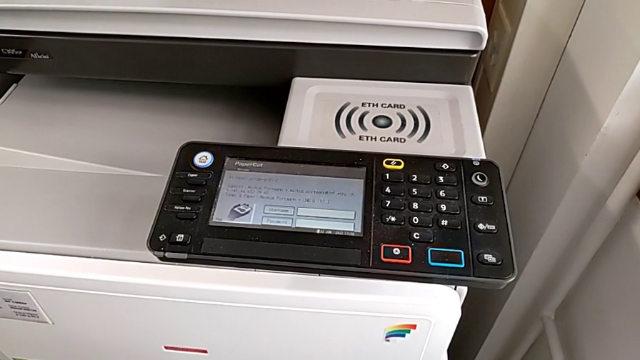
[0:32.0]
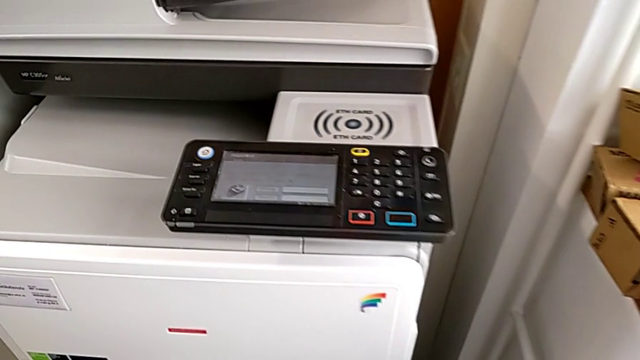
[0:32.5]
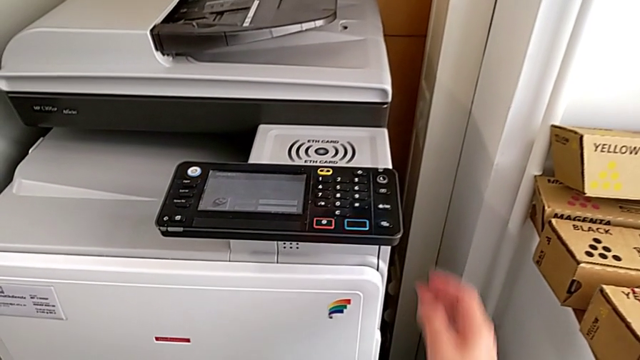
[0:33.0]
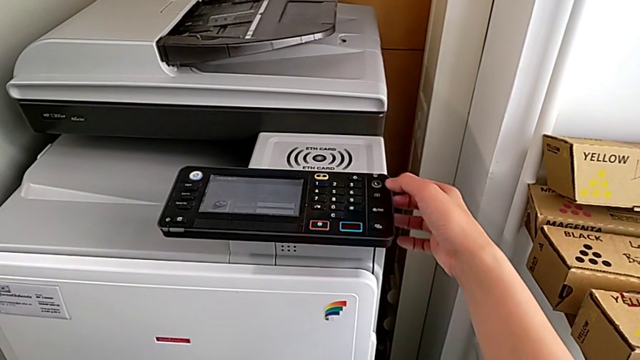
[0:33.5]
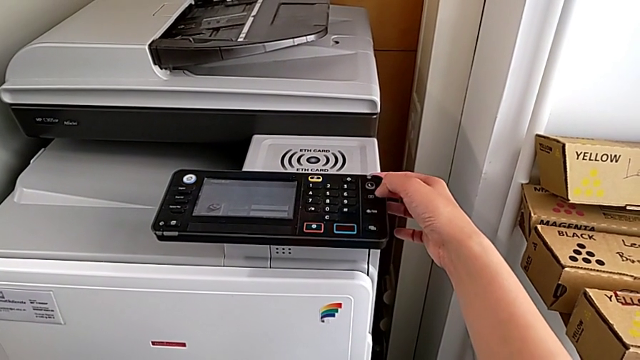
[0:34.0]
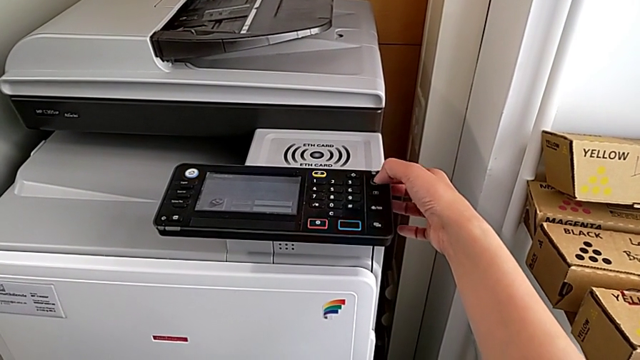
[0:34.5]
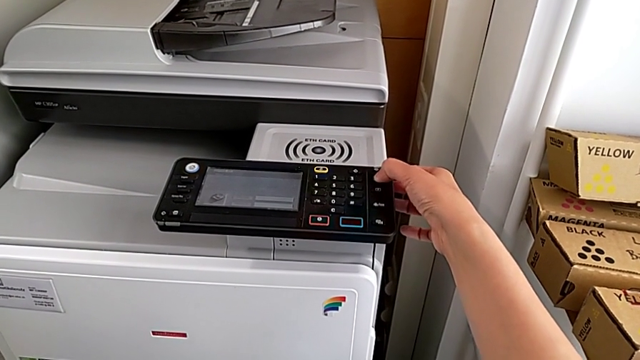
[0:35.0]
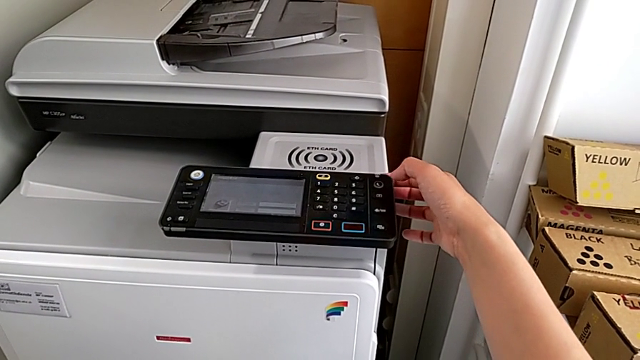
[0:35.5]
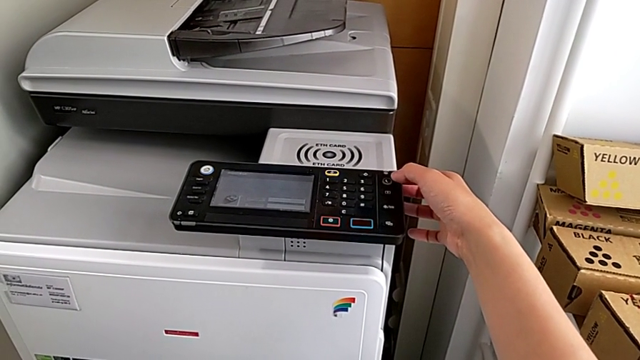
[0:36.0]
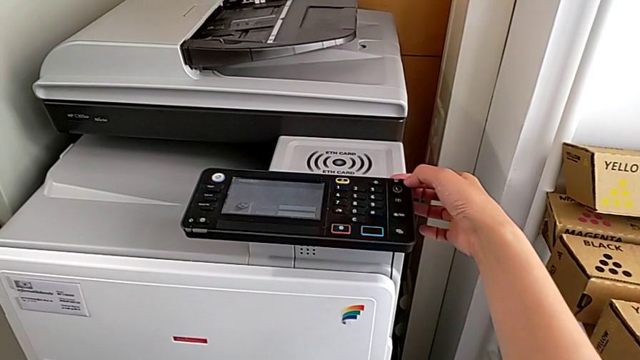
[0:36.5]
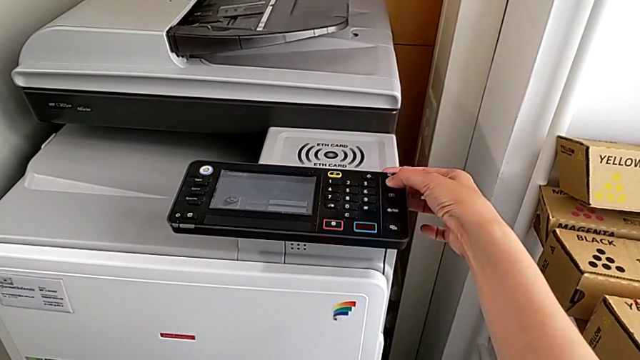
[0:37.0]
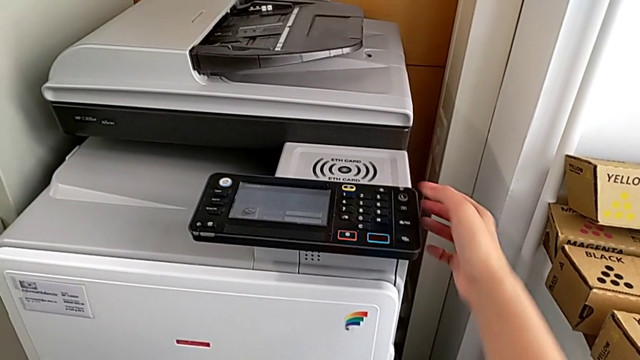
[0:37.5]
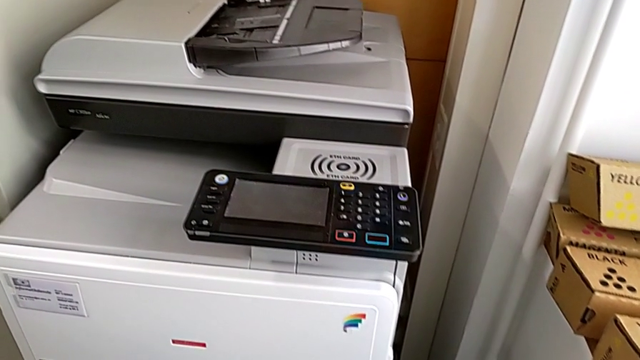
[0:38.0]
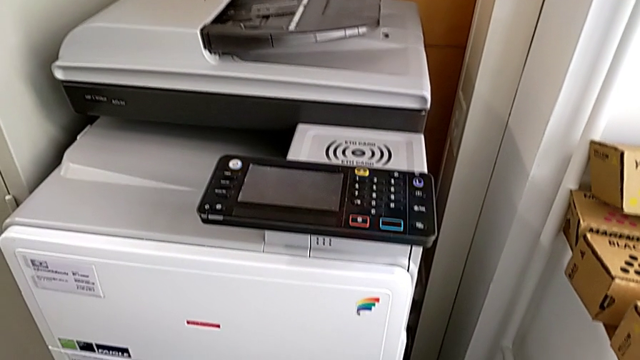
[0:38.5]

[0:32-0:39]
The camera wearer turns off the printer. They wrongly press the purple button, pressing it shortly, and press the purple button.

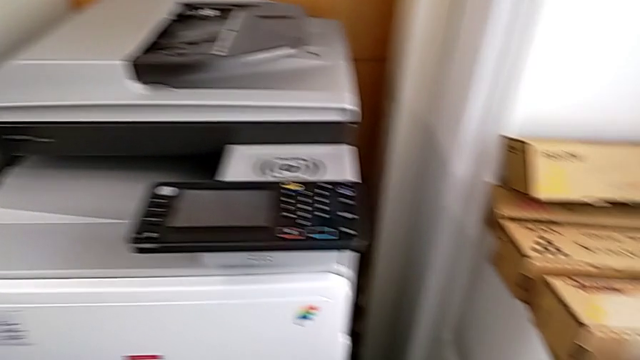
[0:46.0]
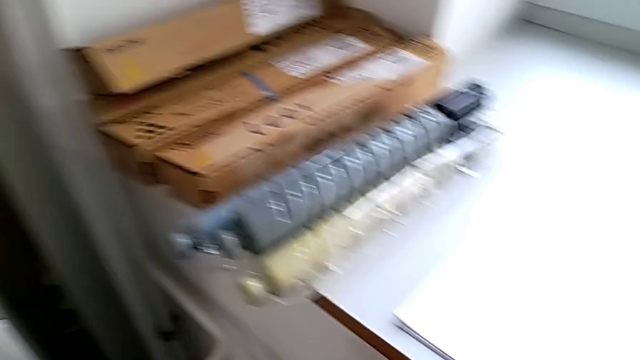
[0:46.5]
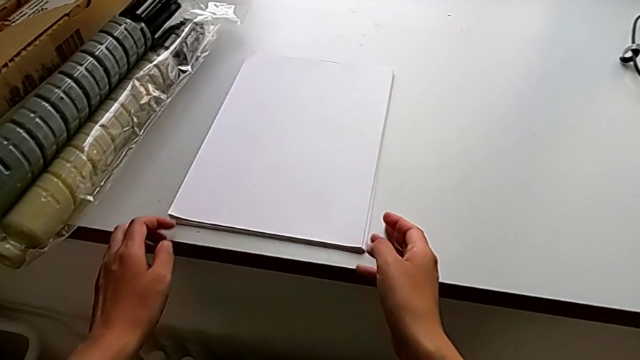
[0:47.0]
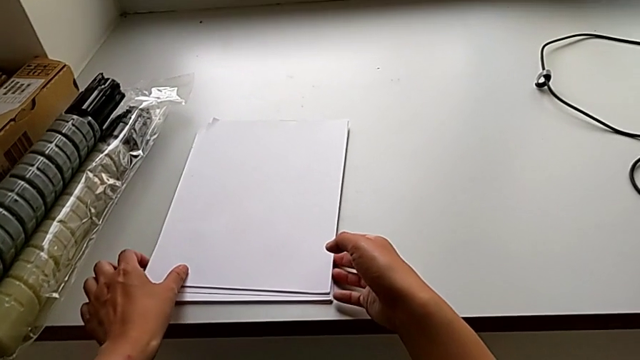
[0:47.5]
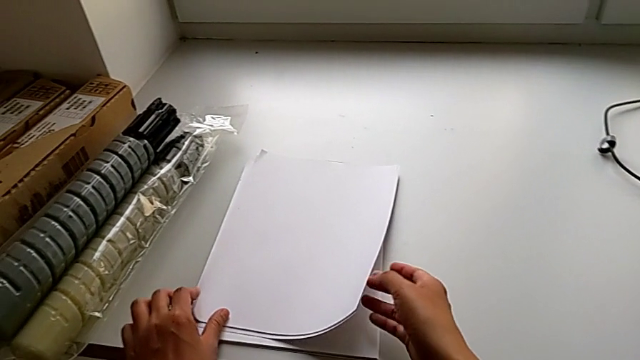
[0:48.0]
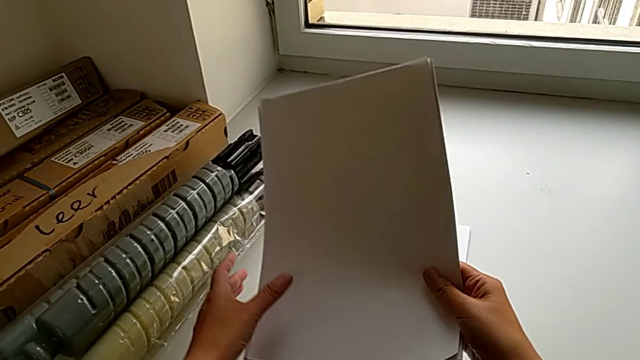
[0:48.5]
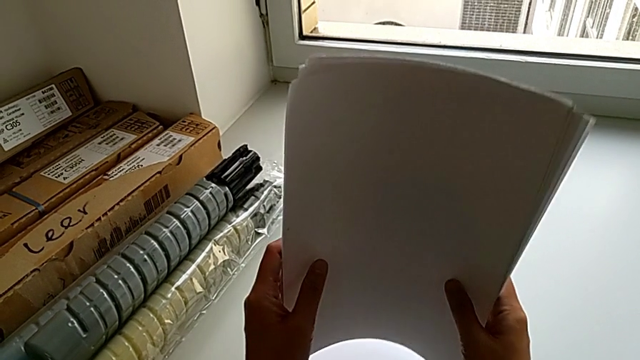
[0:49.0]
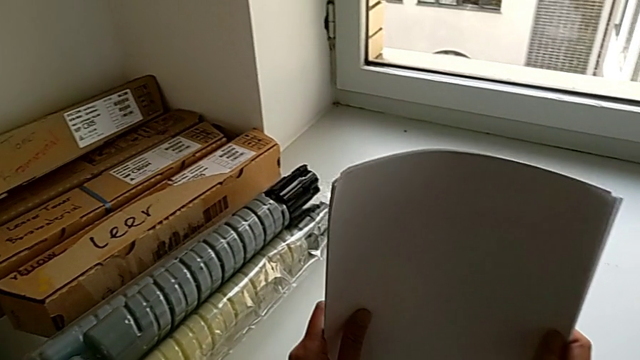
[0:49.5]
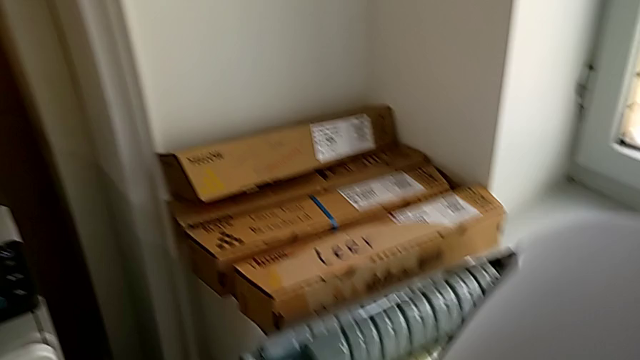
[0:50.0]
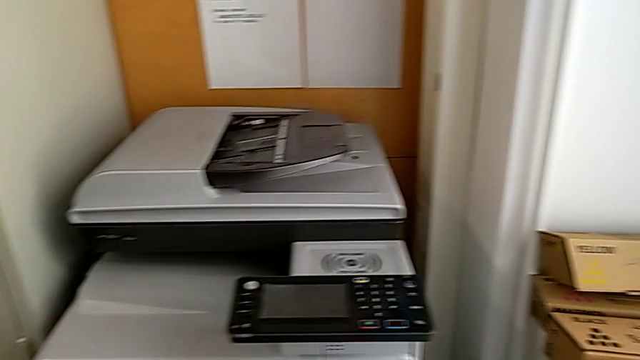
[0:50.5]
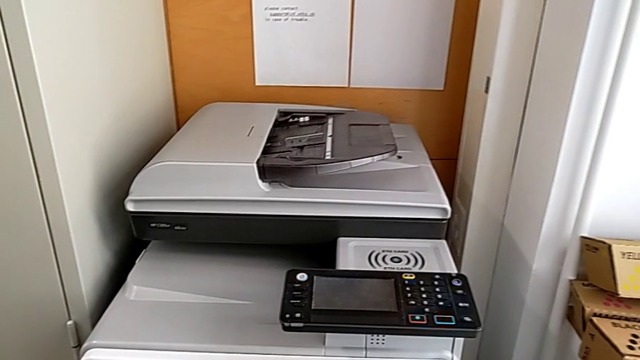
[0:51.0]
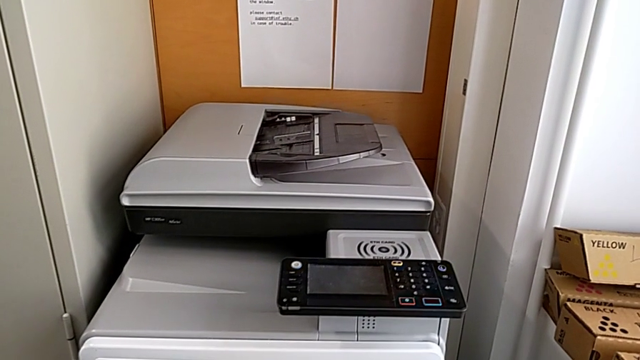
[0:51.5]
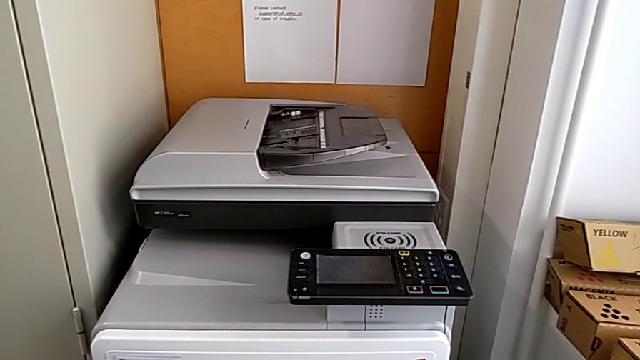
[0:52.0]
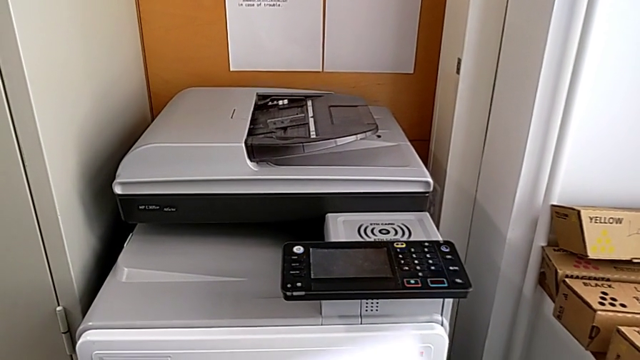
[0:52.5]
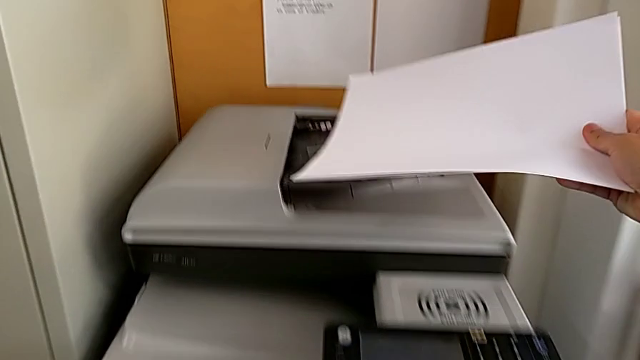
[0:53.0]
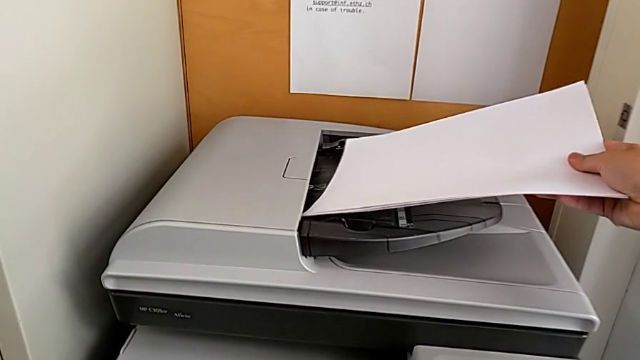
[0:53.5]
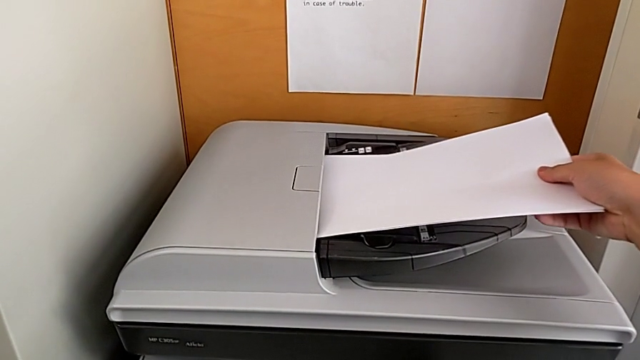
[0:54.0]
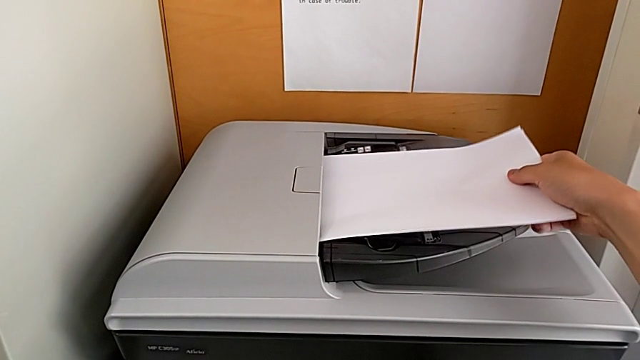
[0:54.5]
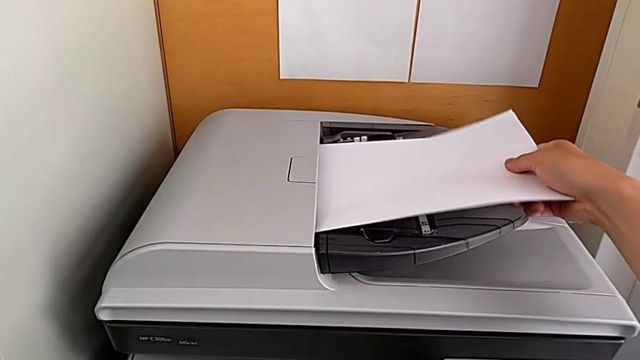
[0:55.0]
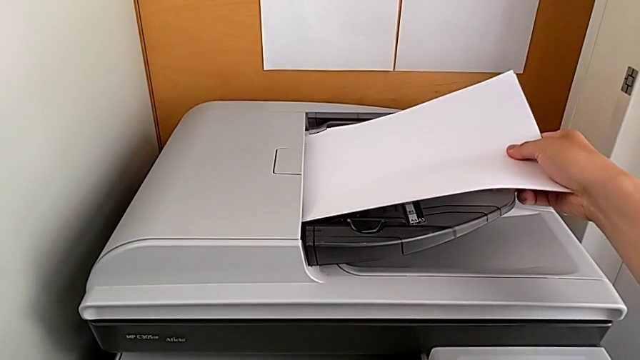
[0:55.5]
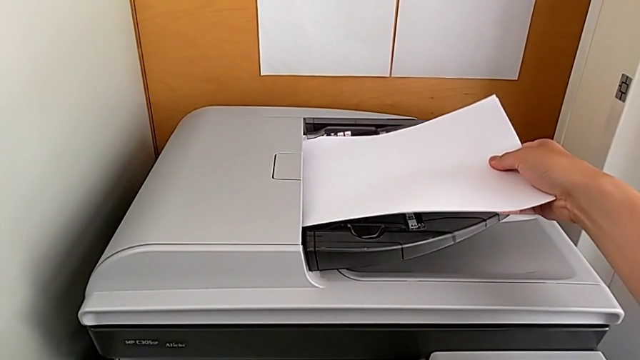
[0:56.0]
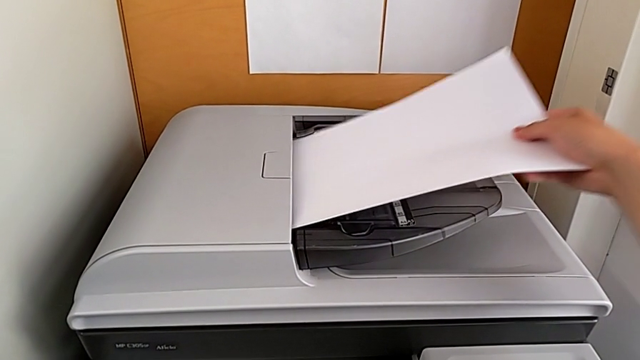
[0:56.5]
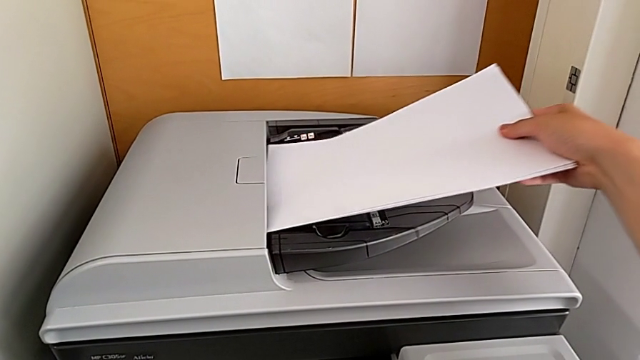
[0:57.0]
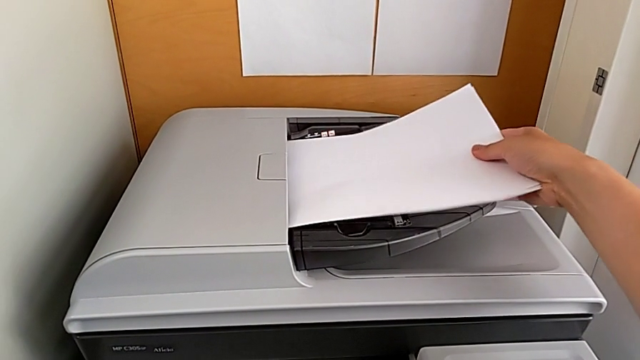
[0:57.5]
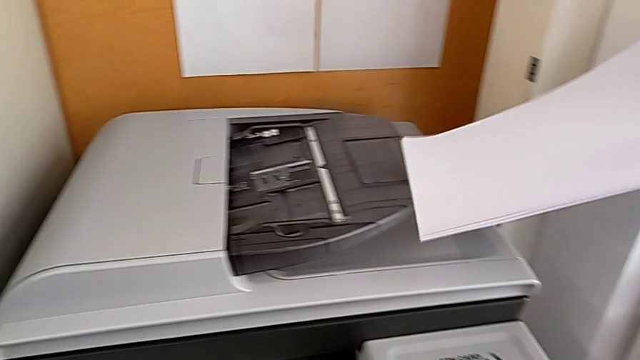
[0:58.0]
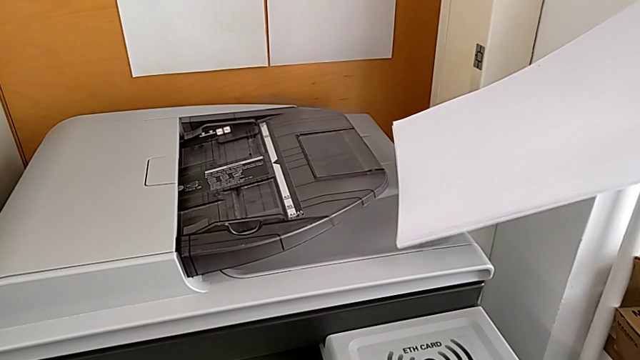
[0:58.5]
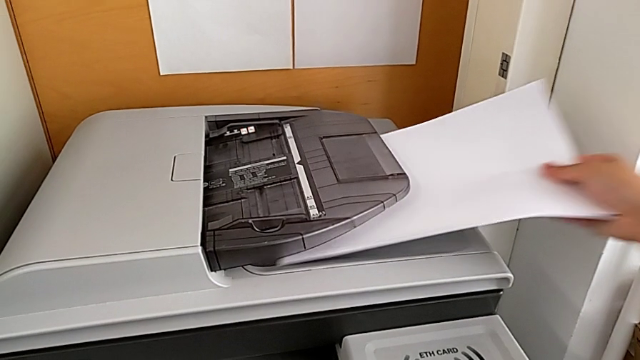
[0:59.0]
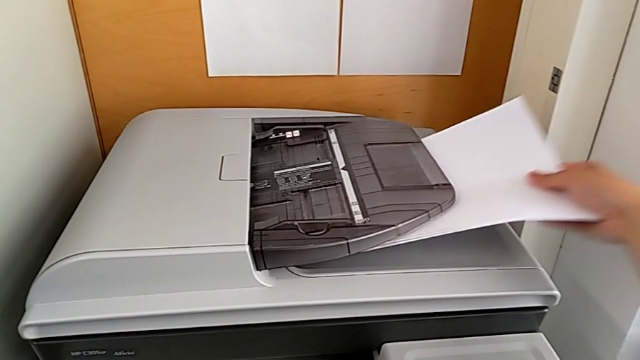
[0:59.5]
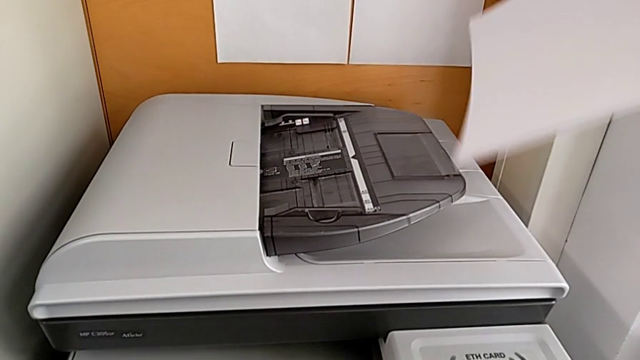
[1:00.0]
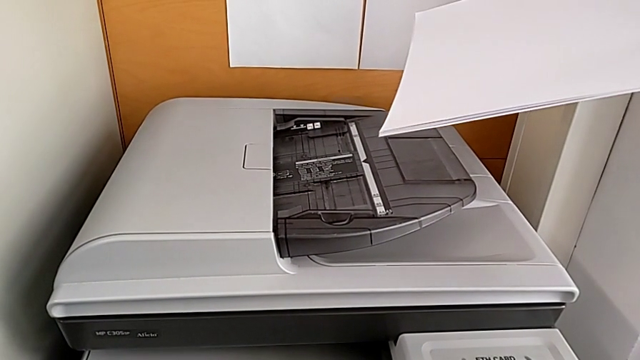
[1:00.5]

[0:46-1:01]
The camera wearer is loading the paper stack into the paper tray. They grab the paper stack, align it, wrongly load the wrong paper stack, placing it in the incorrect part of the printer, wrongly withdraw the paper stack and wrongly load the wrong paper stack, inserting it in the incorrect part of the printer.
